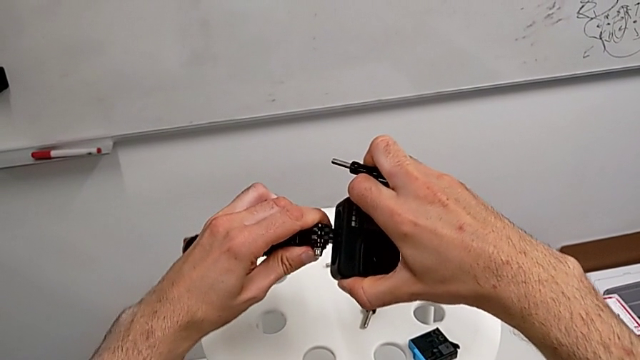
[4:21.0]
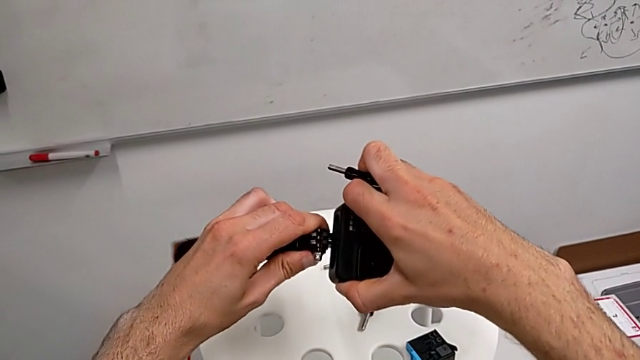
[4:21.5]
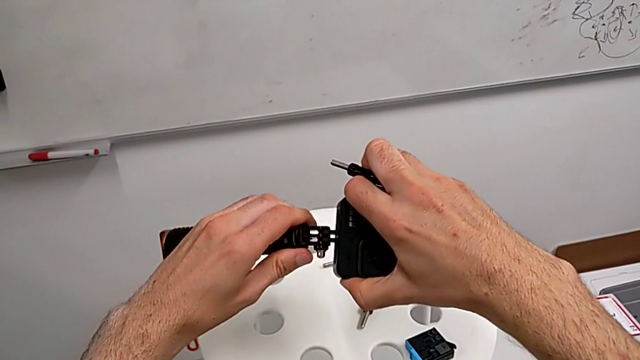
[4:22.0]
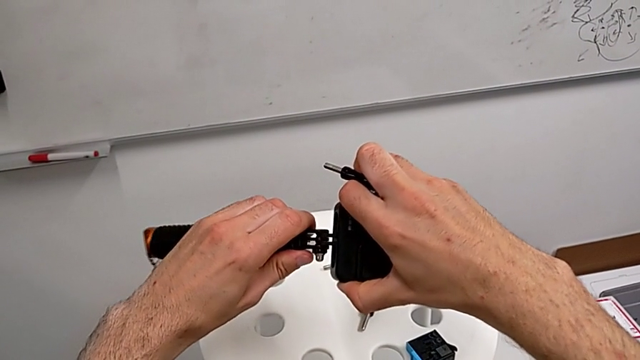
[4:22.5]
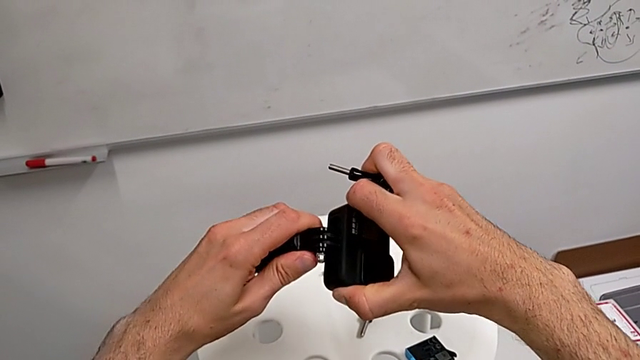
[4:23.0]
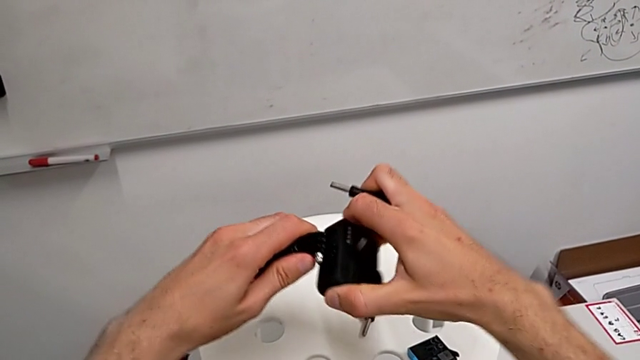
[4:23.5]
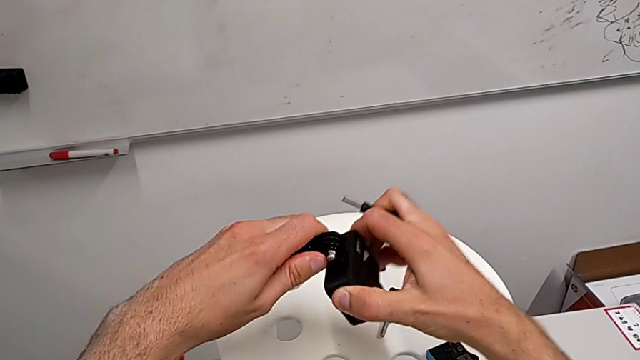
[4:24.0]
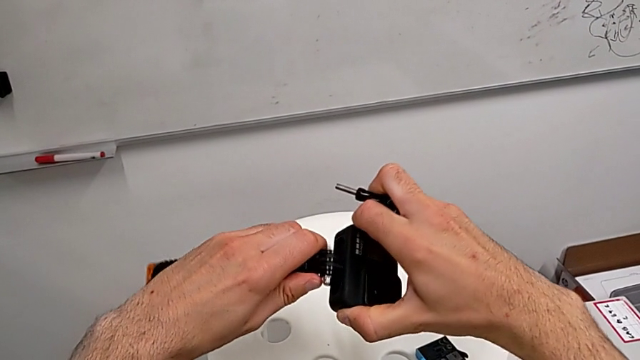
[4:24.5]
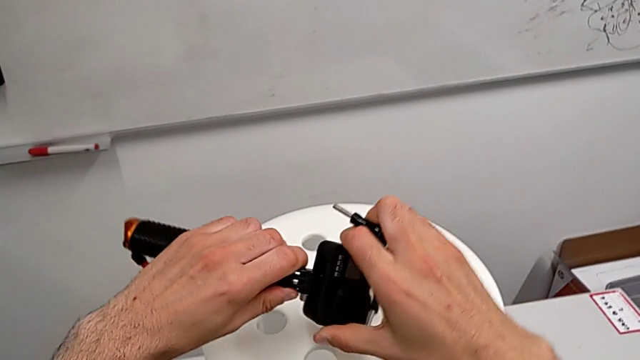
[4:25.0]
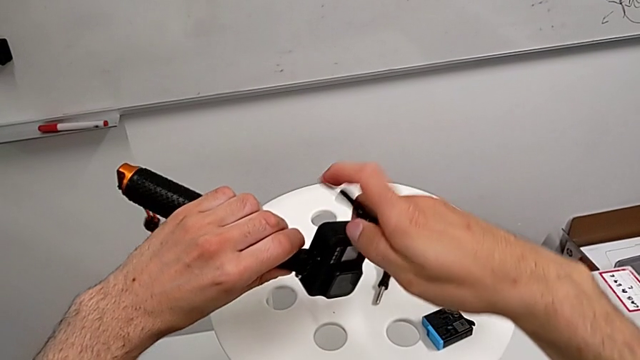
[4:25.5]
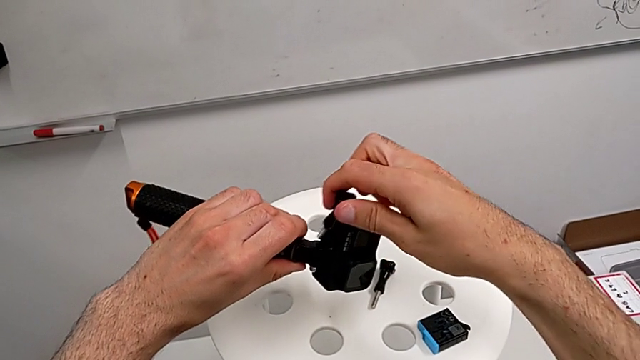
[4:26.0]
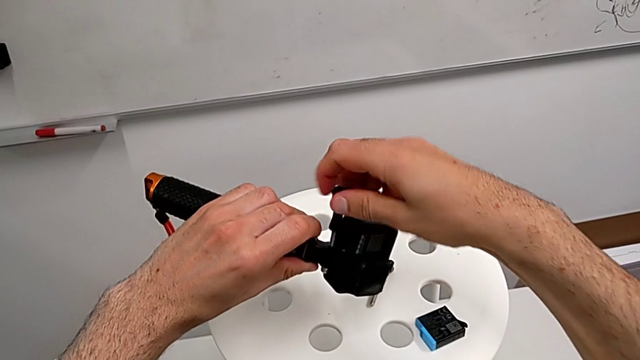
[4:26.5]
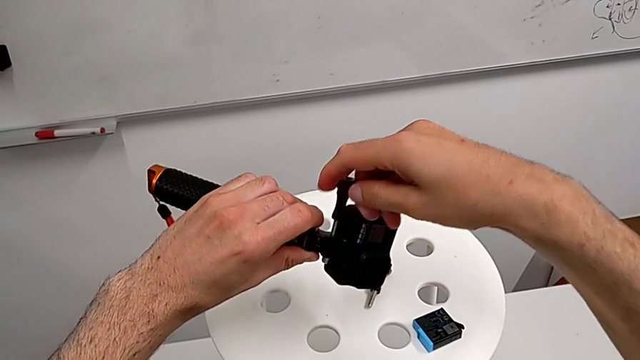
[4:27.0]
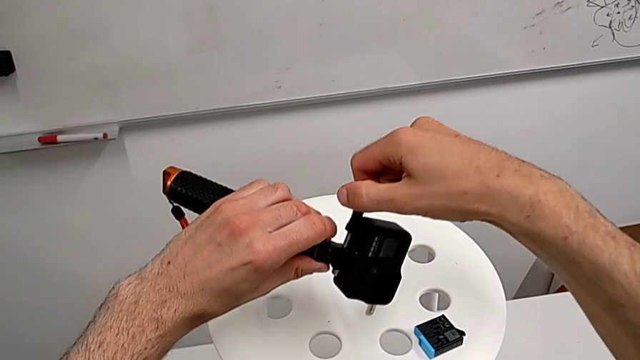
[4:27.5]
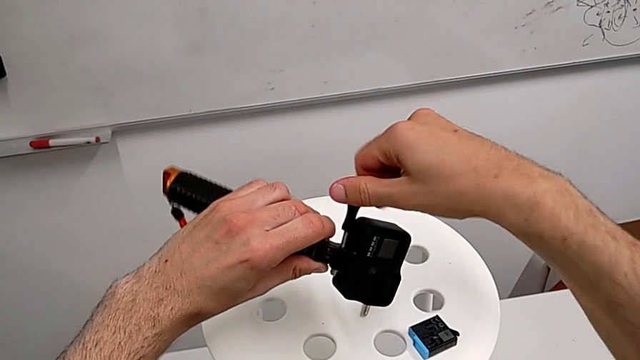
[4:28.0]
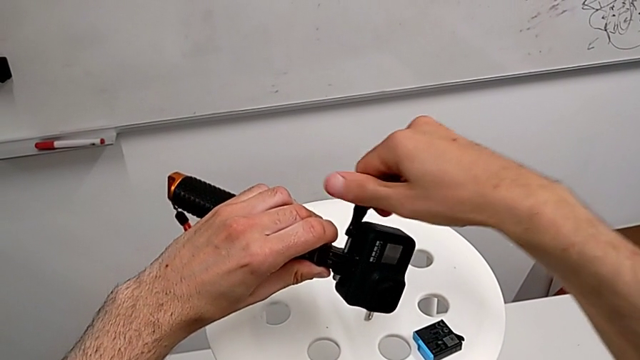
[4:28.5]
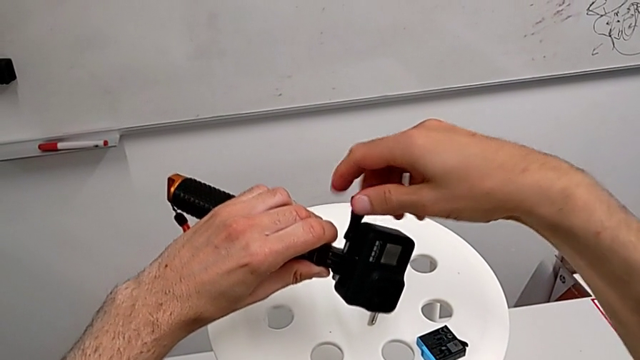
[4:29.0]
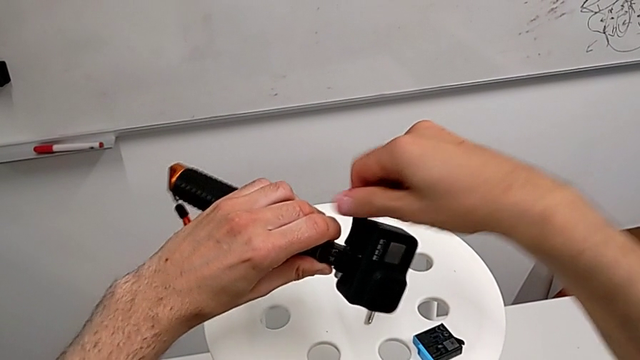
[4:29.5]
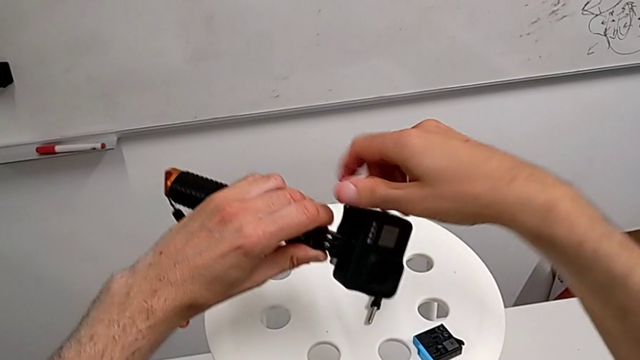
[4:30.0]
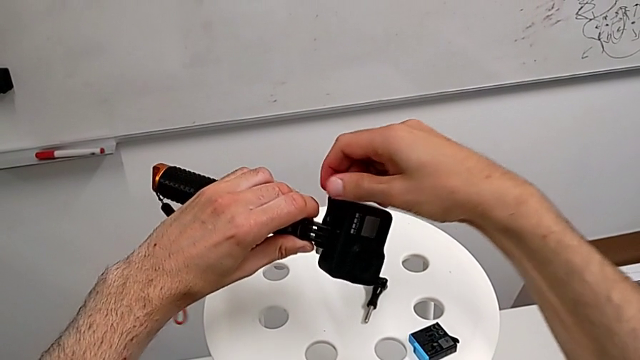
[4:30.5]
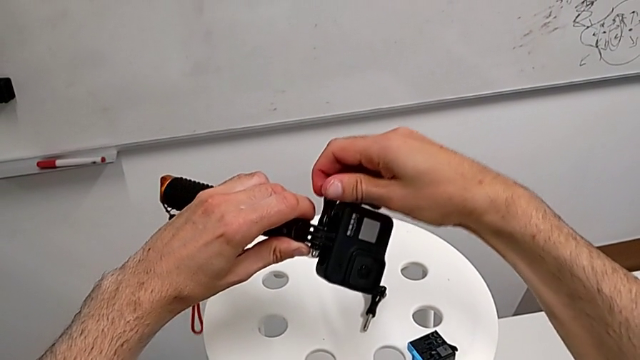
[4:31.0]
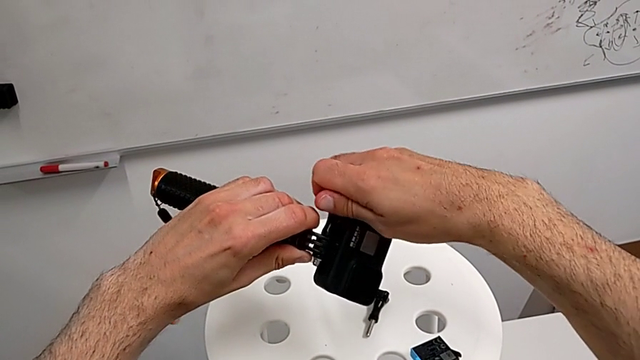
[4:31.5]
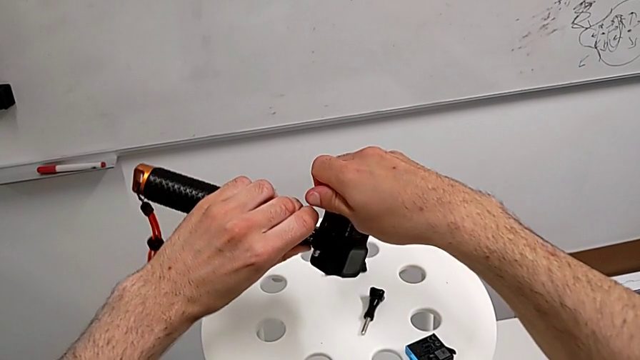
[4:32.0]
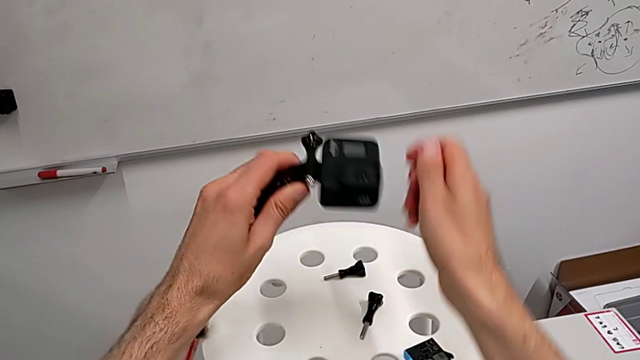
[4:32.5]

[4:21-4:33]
The camera wearer is exchanging the tripod for the handheld grip. They keep assembling the mounting peg, align the screw and screw it.

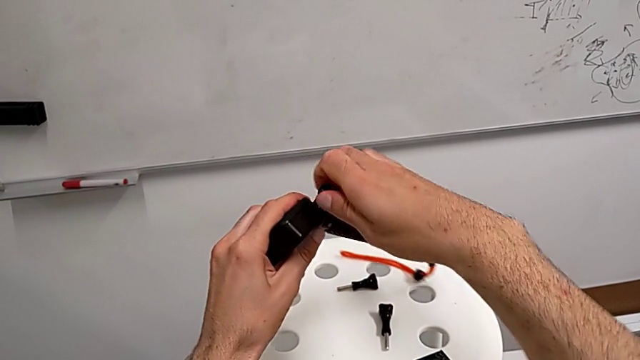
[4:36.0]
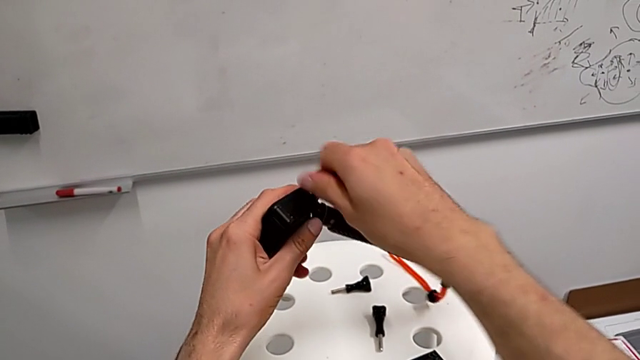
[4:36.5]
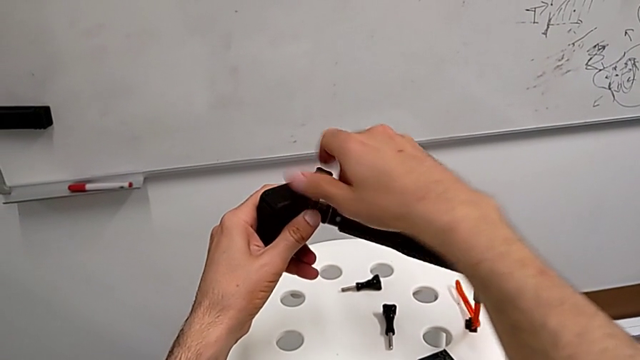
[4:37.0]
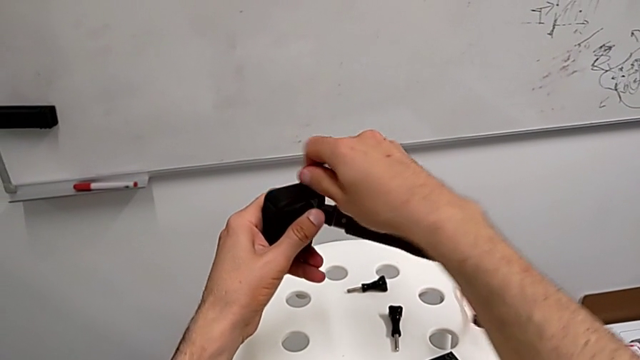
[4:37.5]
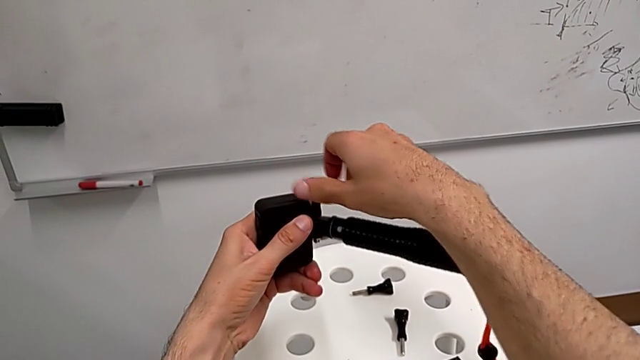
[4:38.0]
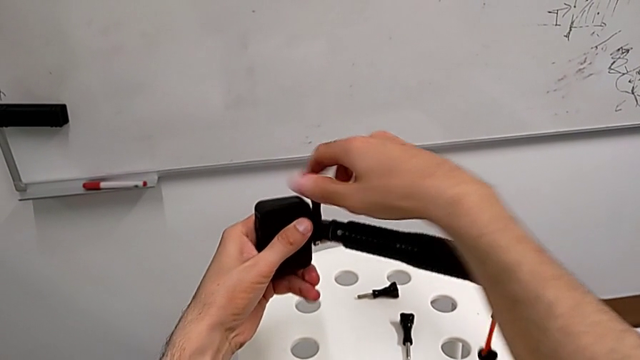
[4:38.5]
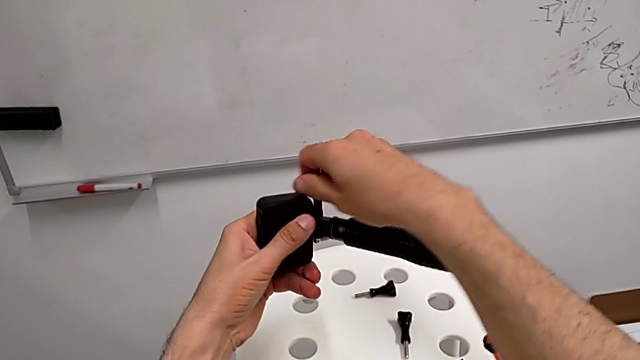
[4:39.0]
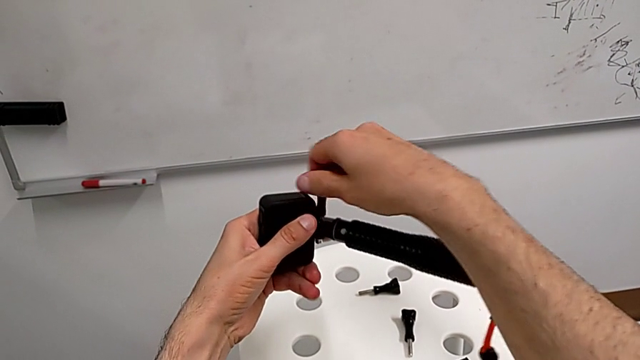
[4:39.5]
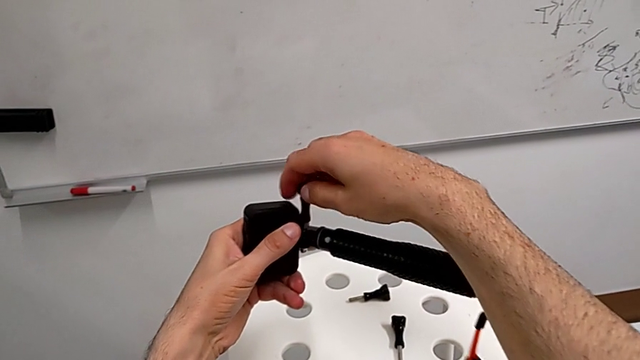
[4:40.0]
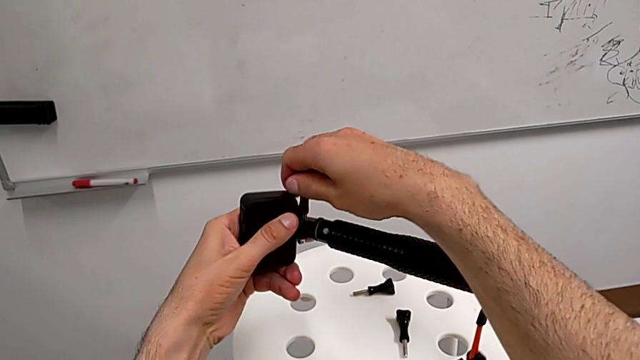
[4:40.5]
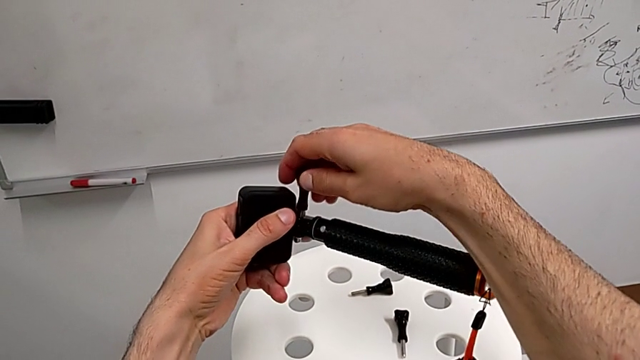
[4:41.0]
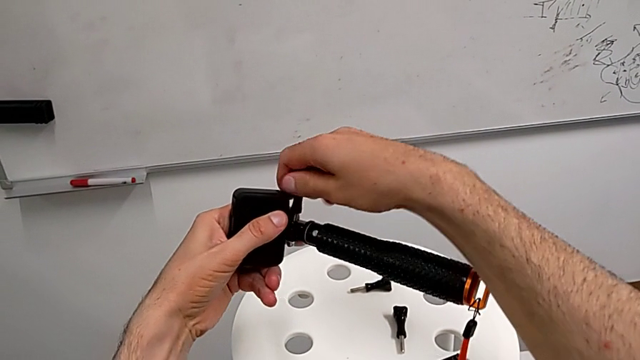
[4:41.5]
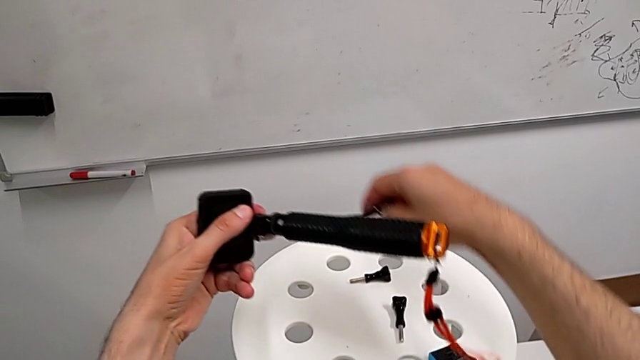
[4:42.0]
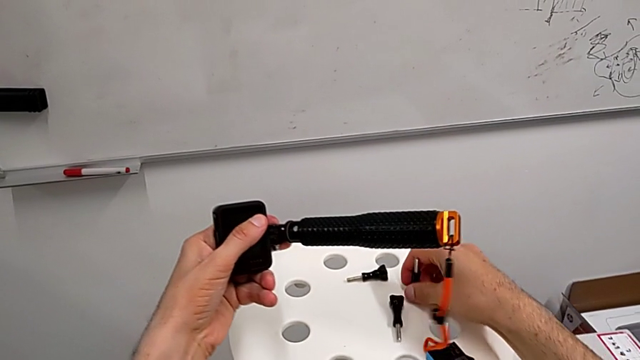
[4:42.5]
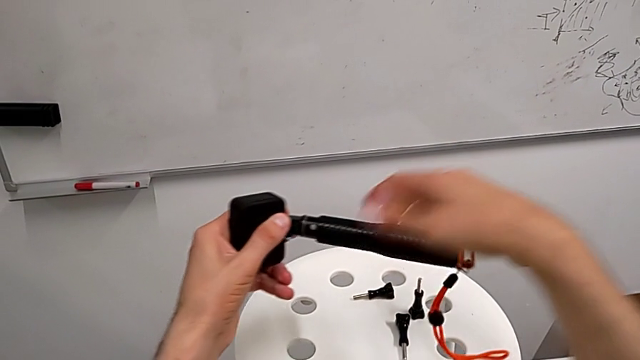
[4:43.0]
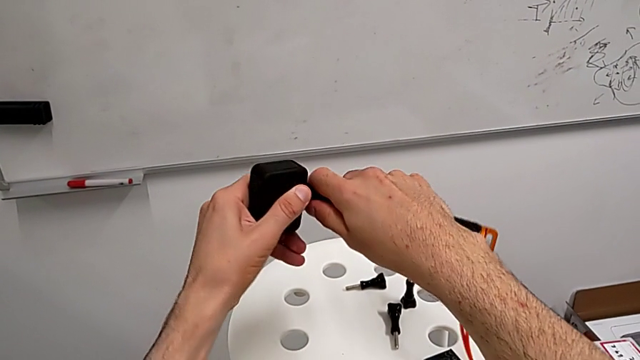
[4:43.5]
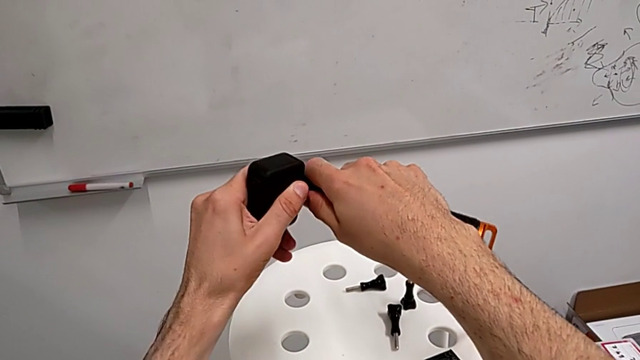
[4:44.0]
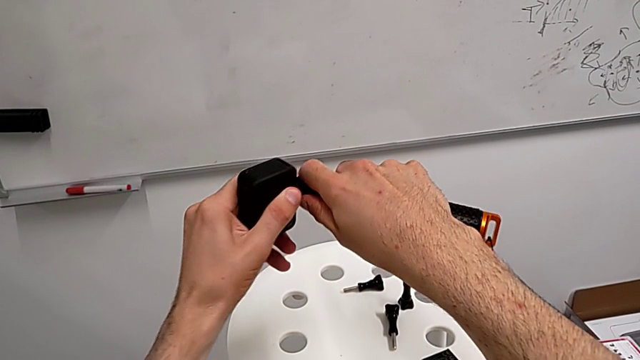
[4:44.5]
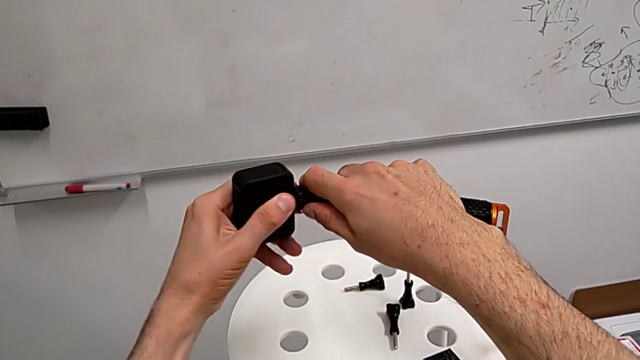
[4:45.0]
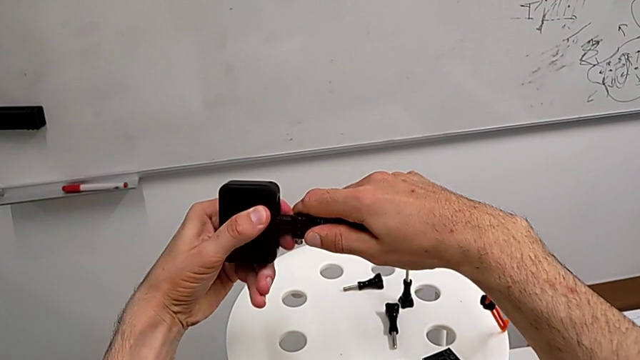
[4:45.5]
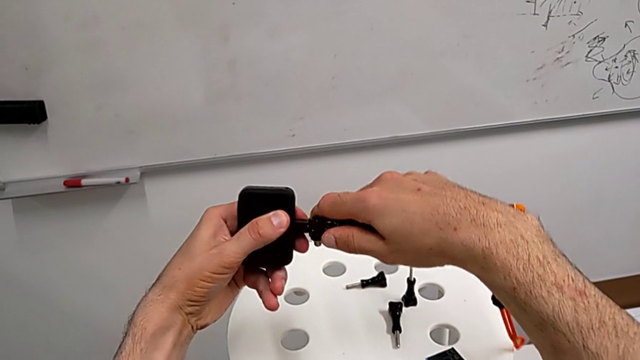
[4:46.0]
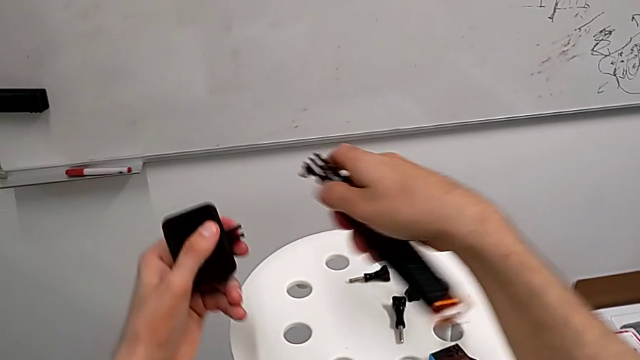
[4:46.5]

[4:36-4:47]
The camera wearer is disassembling the handheld grip from the GoPro. They keep unscrewing the screw, unscrew the handheld grip and withdraw it.
